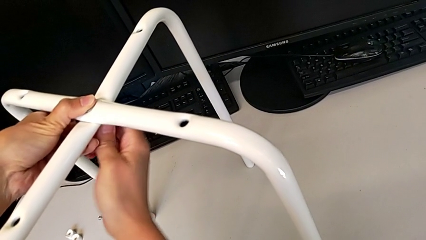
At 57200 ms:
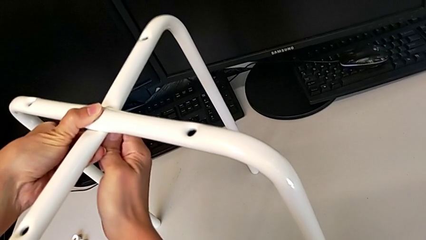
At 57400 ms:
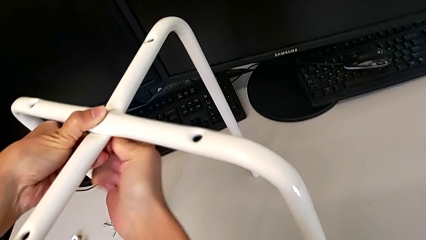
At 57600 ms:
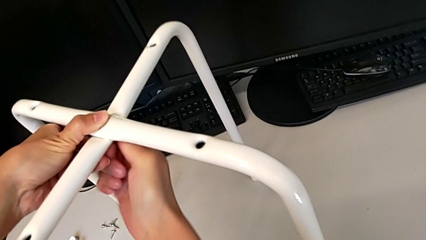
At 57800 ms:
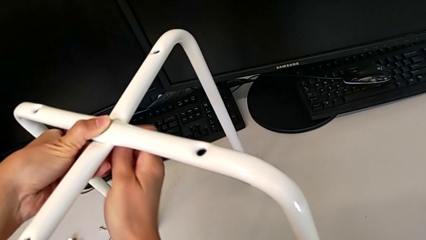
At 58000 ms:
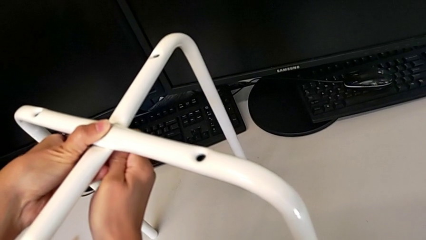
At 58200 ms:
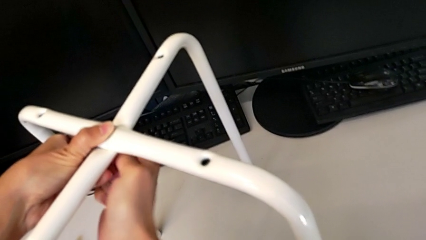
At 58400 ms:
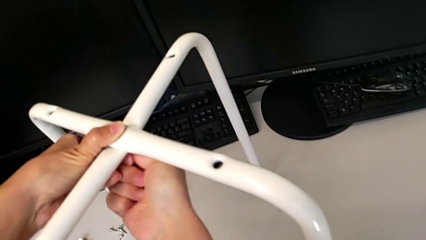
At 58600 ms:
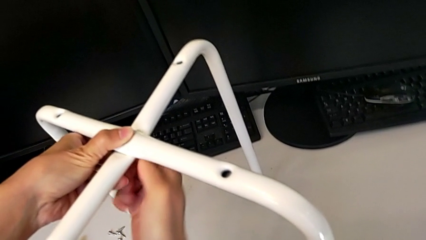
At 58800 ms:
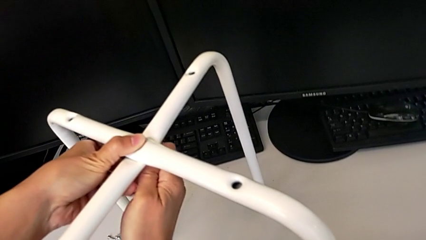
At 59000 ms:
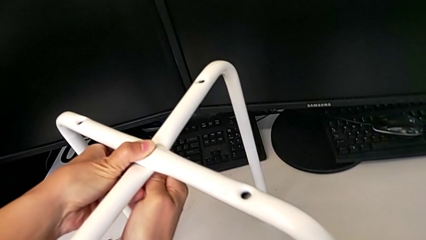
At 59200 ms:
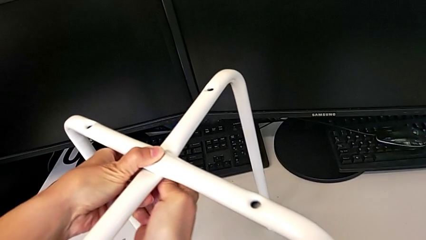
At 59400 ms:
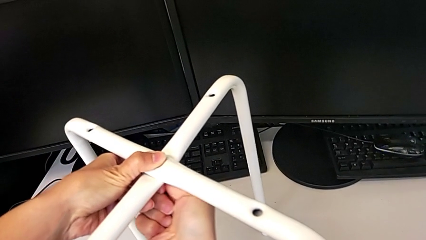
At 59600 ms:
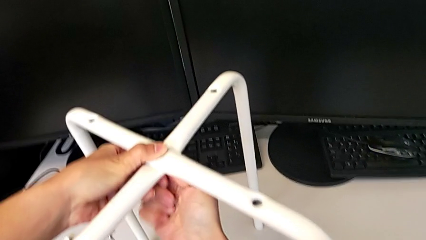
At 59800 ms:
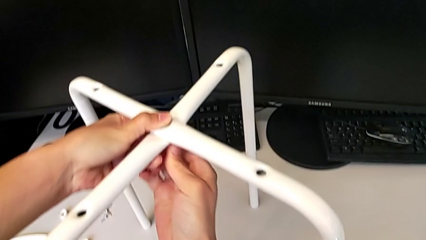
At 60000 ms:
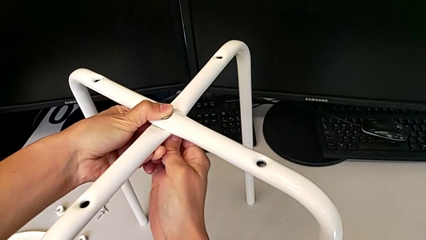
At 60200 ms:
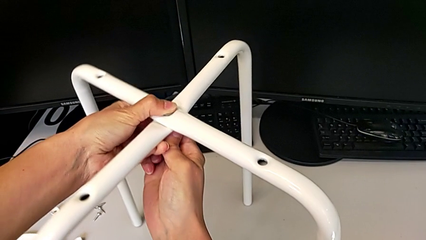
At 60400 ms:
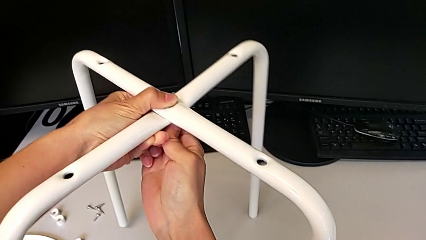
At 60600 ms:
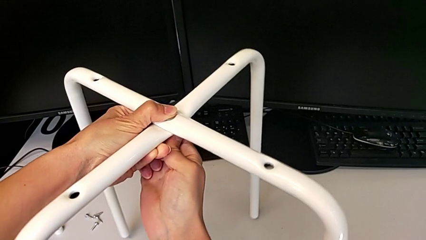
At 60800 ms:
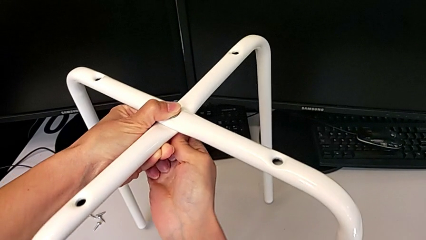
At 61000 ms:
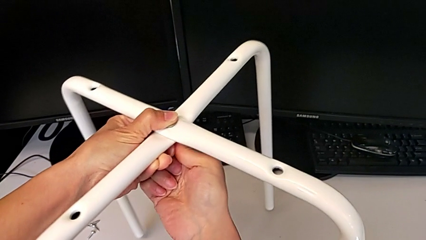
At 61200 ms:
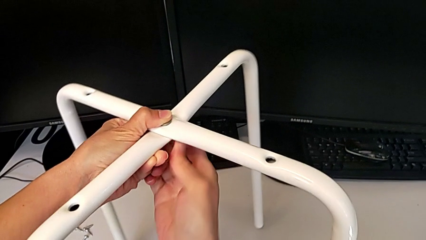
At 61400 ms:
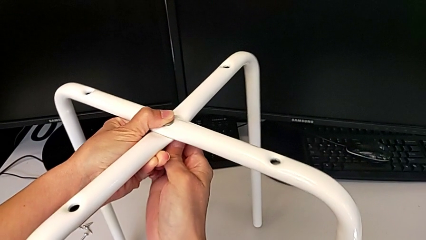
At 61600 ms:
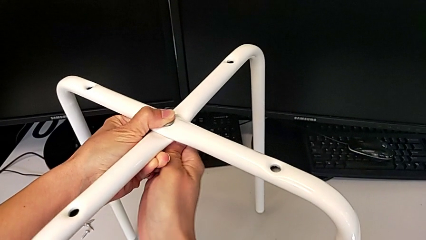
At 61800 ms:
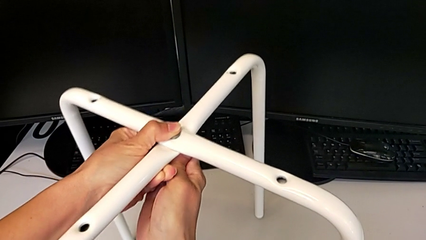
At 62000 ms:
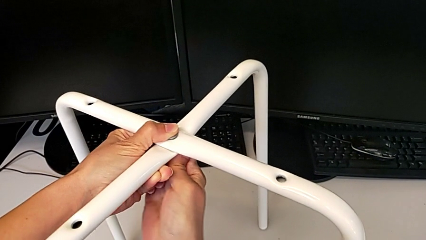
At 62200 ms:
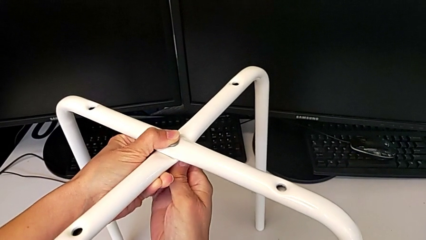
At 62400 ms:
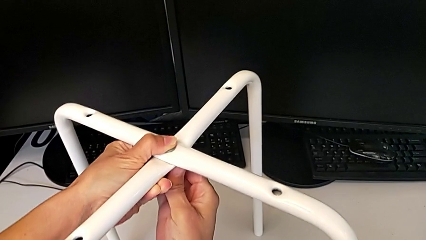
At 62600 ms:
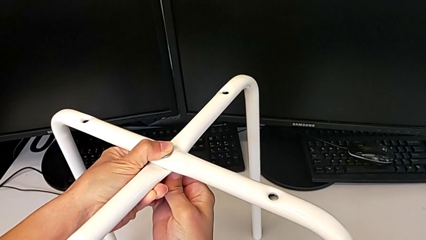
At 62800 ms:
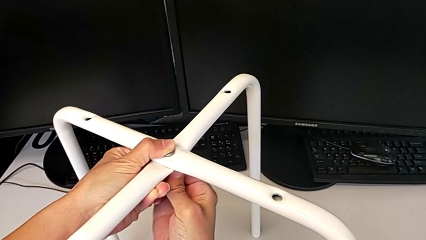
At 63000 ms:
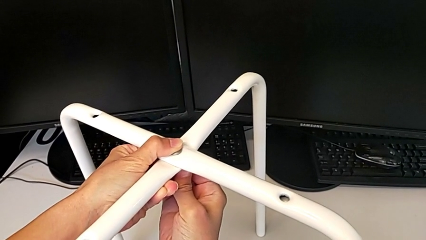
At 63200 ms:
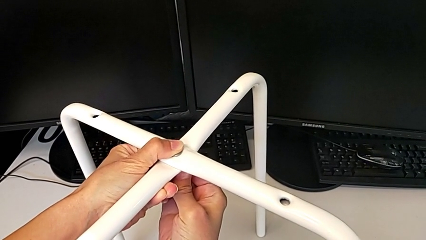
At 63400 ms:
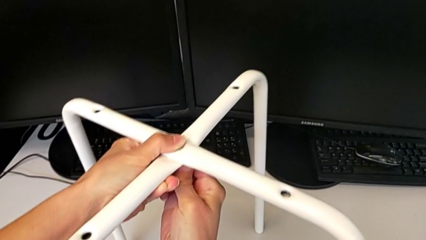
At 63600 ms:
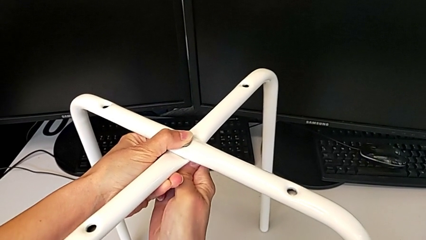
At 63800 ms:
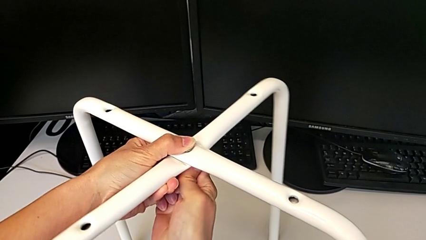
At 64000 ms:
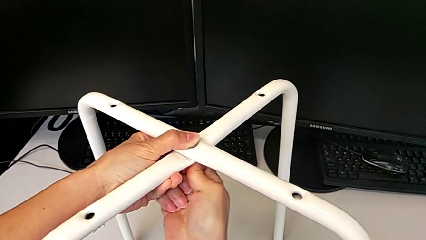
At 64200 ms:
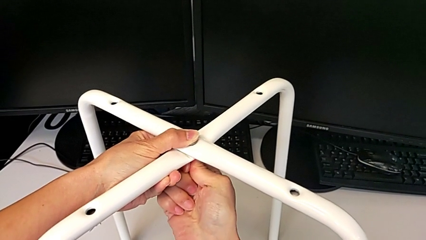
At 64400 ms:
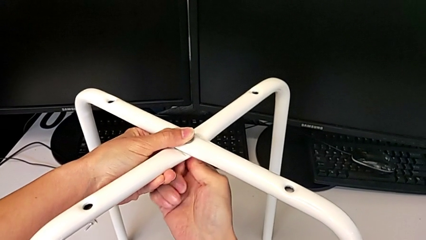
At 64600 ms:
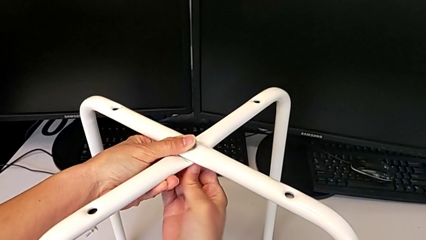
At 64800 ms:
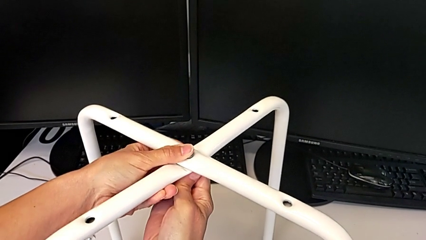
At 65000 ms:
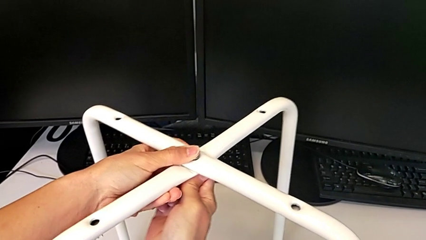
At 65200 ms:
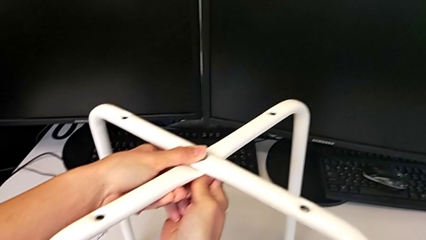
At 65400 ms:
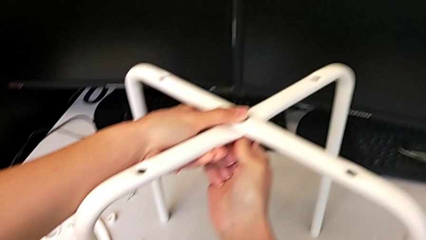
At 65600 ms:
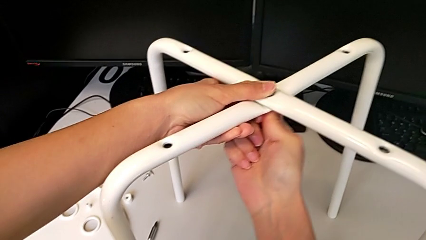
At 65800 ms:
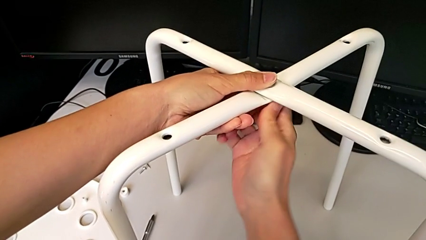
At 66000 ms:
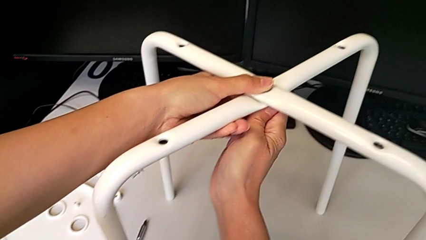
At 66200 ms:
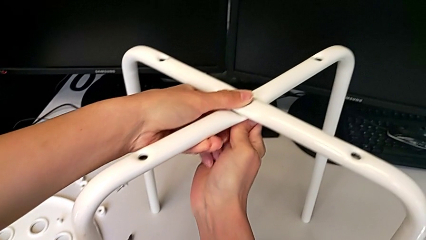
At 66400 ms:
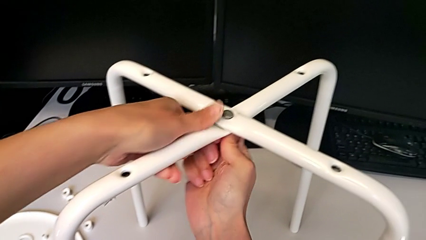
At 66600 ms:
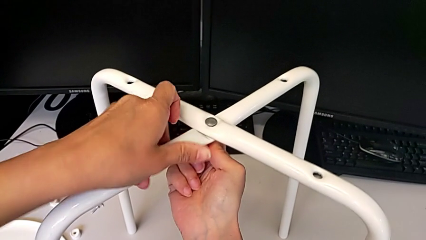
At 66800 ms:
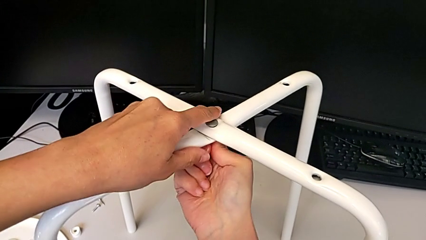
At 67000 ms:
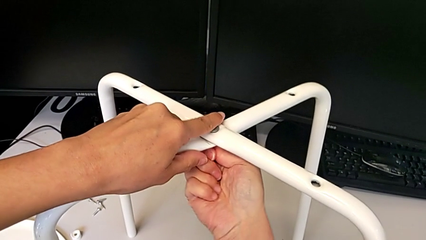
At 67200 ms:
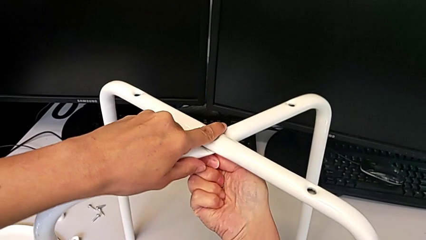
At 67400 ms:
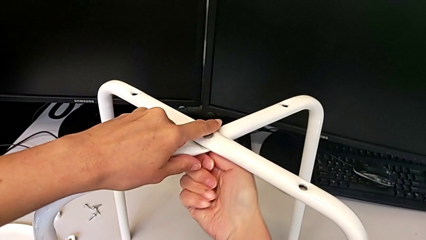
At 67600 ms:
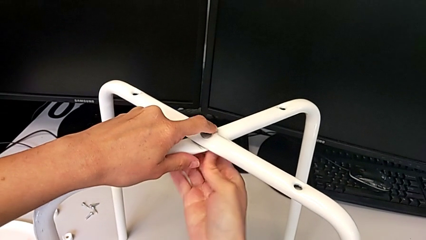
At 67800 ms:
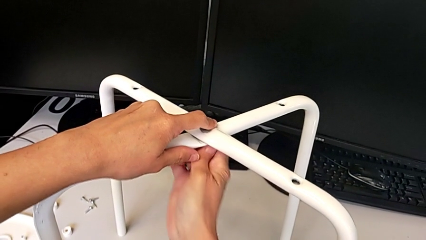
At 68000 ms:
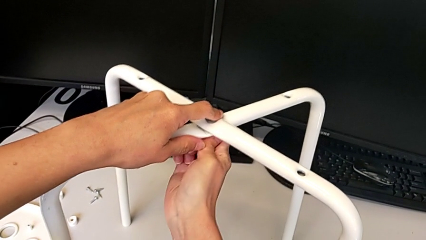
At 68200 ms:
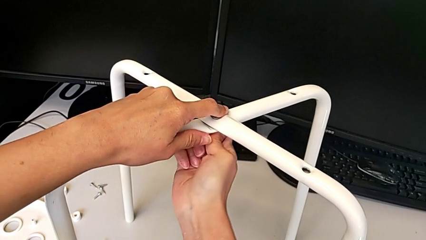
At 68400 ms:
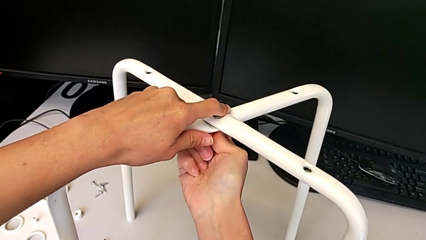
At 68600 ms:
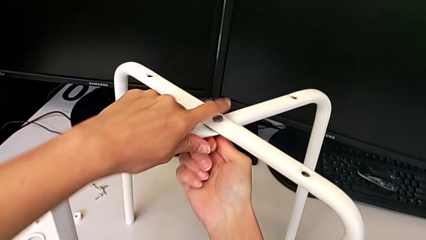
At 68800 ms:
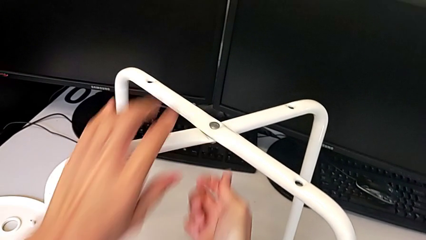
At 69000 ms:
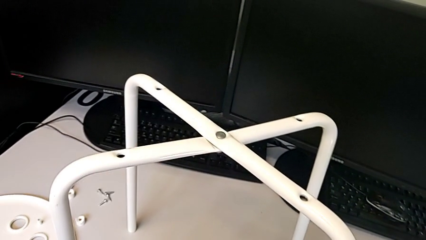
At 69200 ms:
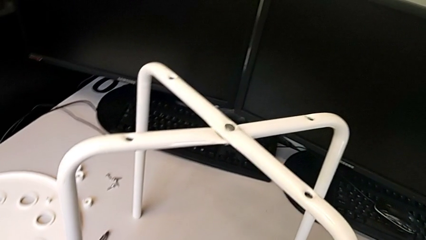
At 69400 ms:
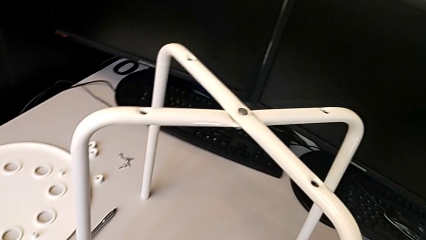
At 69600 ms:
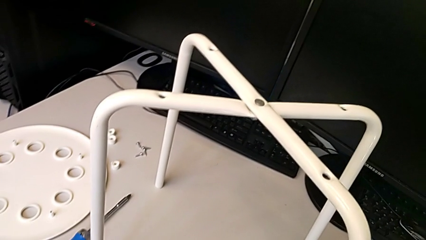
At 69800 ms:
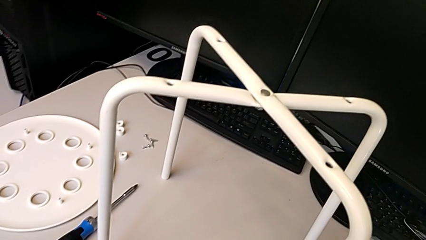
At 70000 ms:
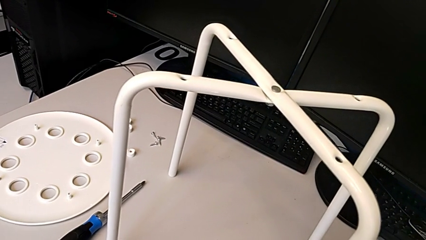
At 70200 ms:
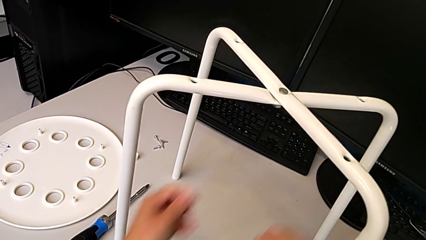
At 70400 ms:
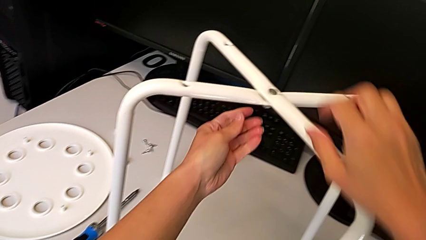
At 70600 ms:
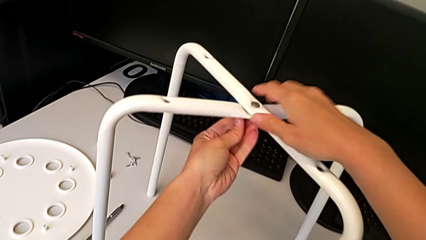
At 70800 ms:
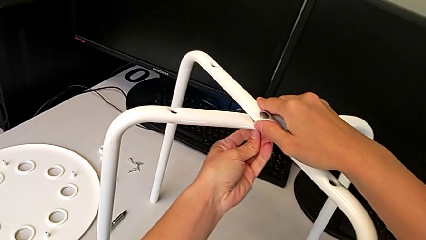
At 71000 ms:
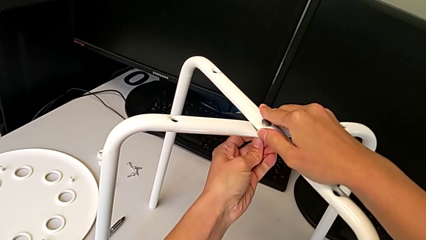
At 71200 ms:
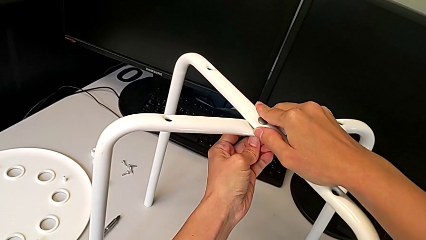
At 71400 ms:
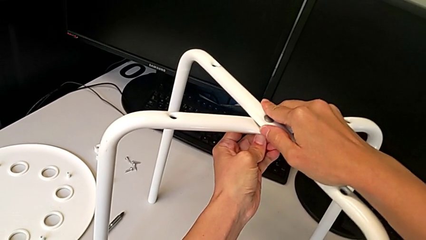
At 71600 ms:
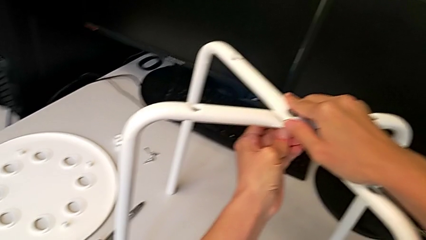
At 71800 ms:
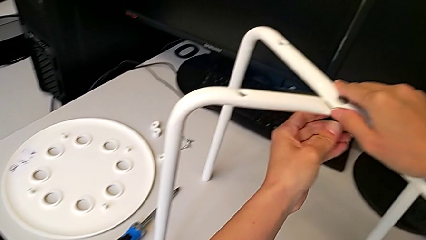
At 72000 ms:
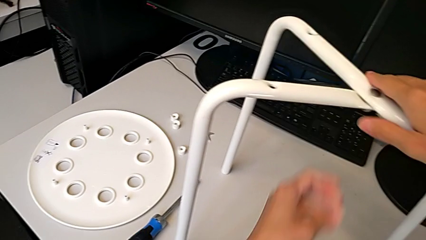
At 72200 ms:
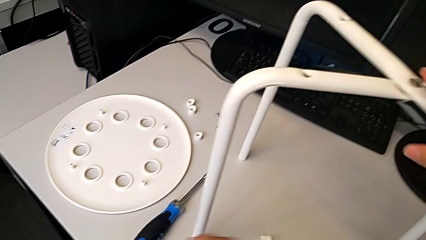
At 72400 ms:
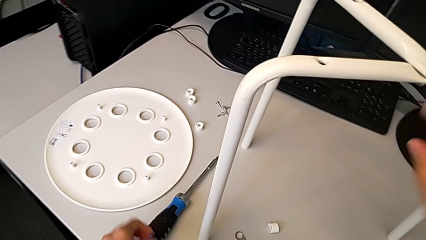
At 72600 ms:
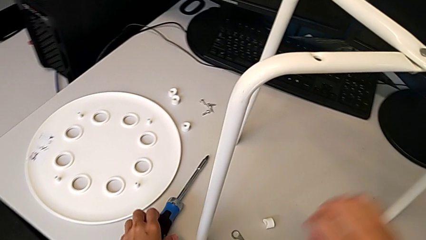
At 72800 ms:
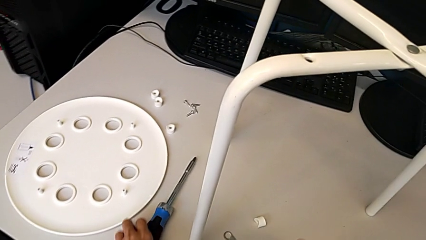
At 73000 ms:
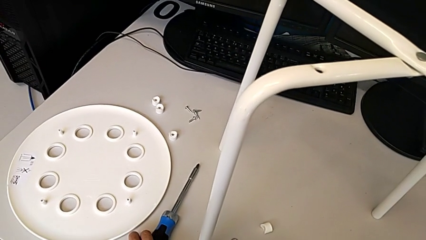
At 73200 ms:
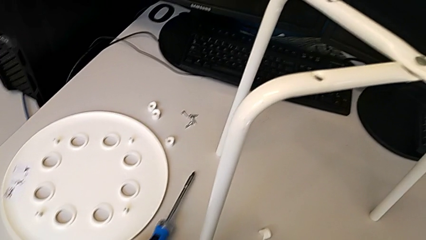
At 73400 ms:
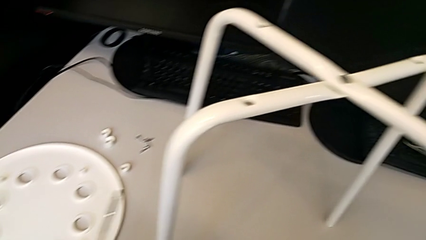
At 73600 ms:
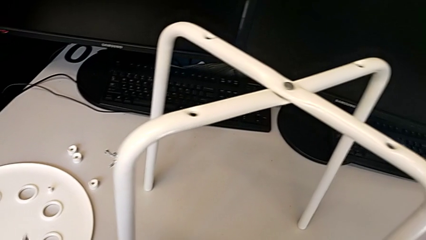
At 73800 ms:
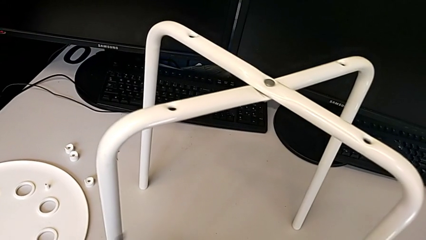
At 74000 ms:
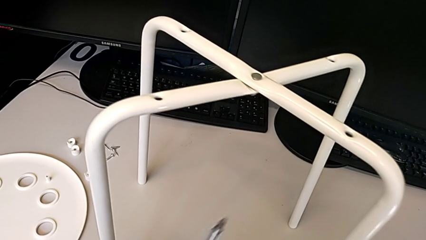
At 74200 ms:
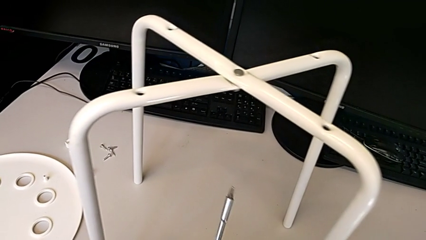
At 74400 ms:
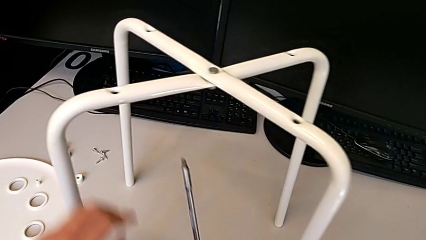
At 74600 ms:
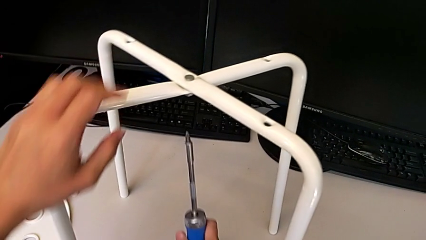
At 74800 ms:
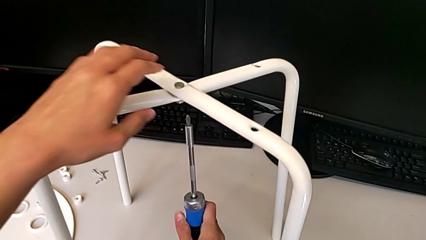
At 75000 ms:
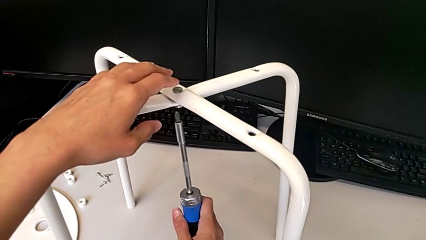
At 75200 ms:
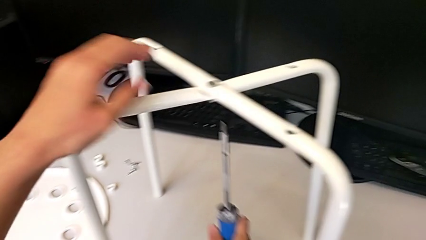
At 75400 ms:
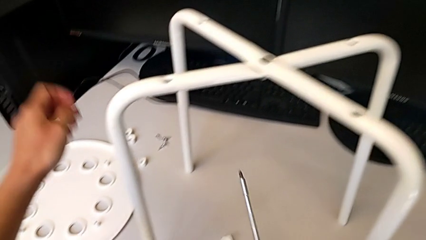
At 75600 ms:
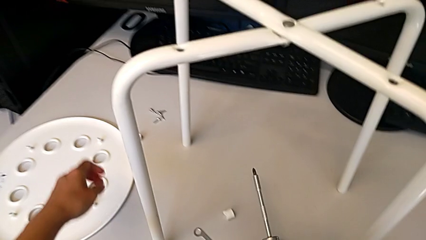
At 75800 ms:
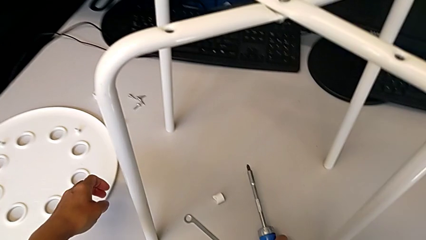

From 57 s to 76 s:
The camera wearer is assembling the legs of the stool. They keep screwing the hex nut, wrongly inspect the leg and grab the screwdriver.
